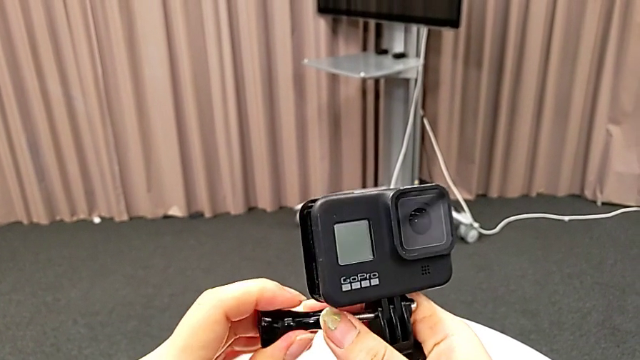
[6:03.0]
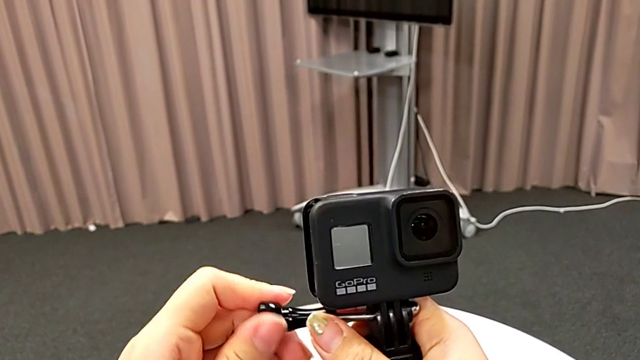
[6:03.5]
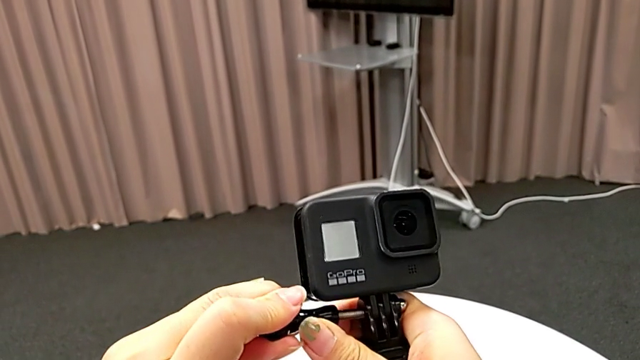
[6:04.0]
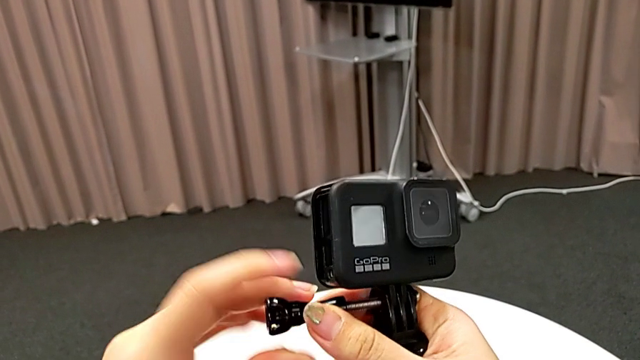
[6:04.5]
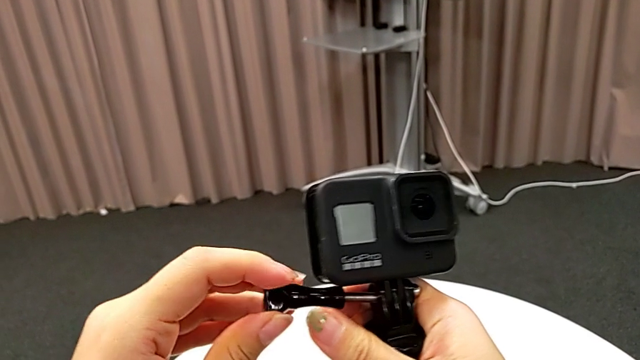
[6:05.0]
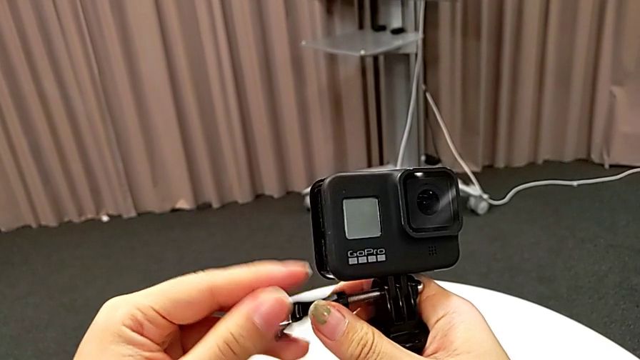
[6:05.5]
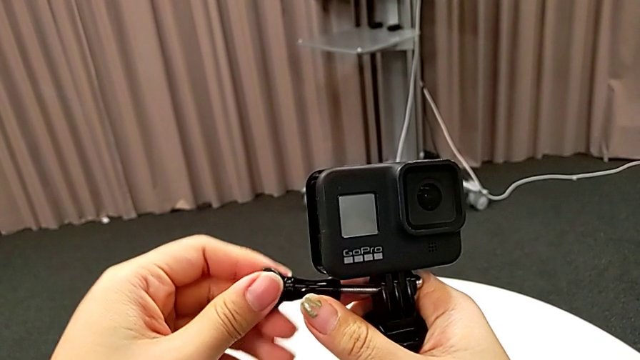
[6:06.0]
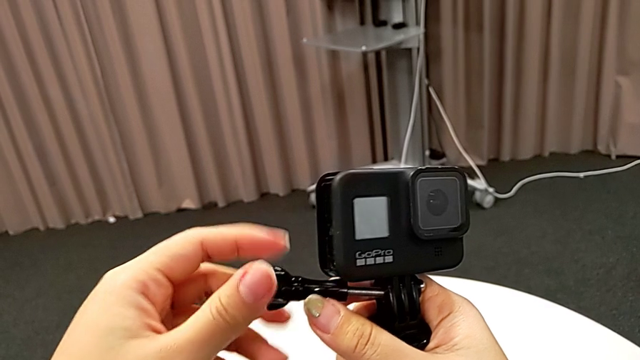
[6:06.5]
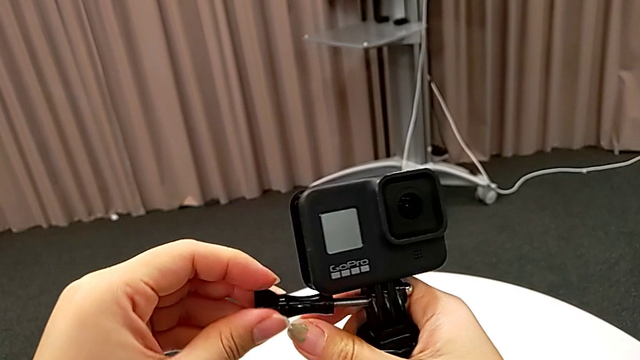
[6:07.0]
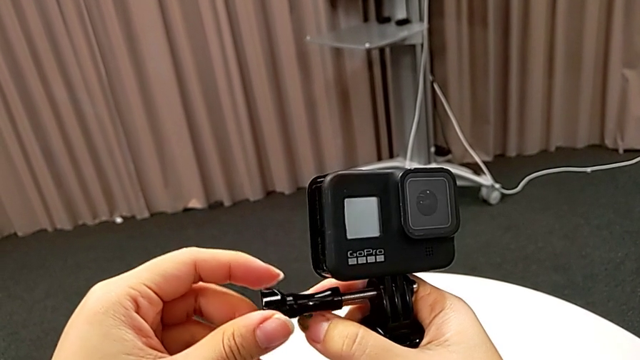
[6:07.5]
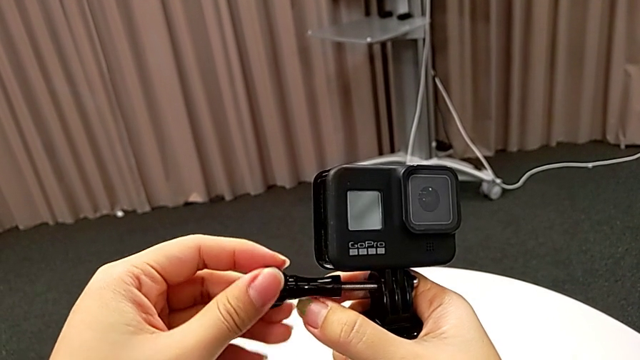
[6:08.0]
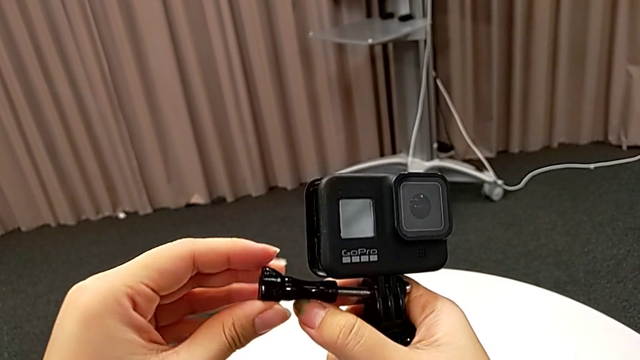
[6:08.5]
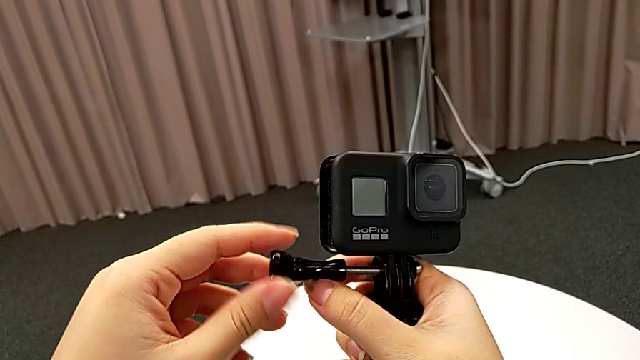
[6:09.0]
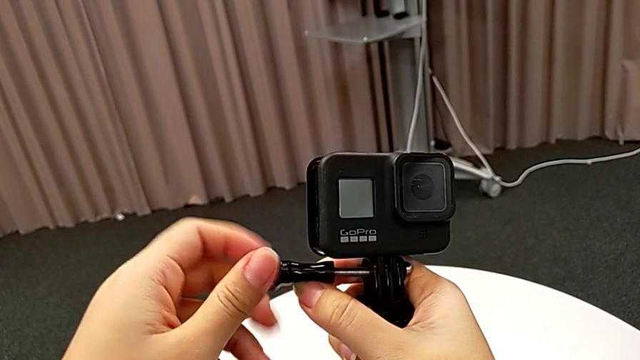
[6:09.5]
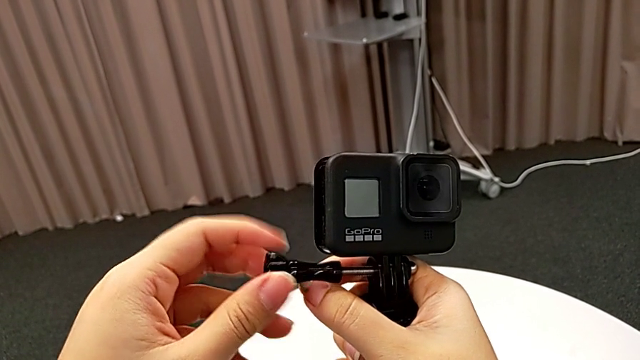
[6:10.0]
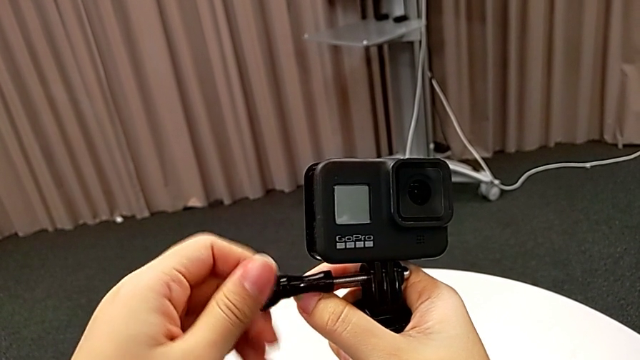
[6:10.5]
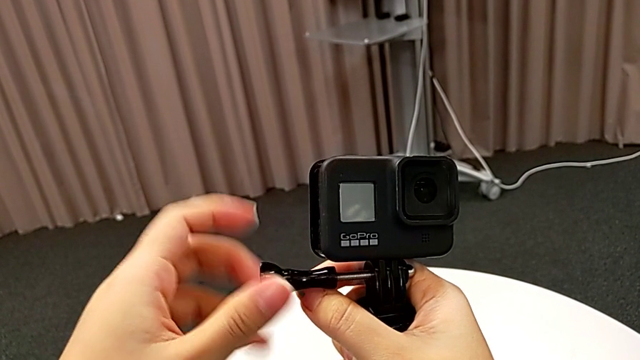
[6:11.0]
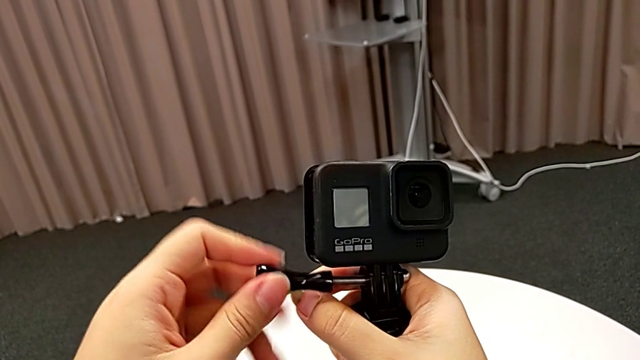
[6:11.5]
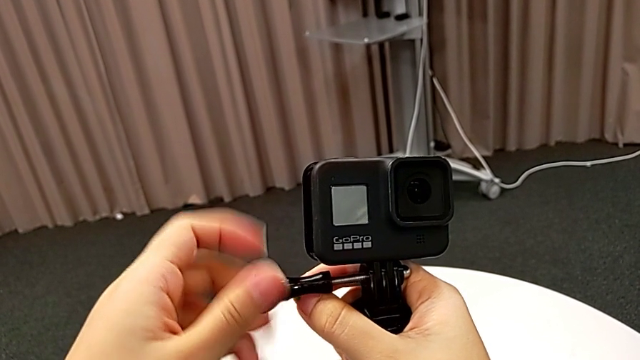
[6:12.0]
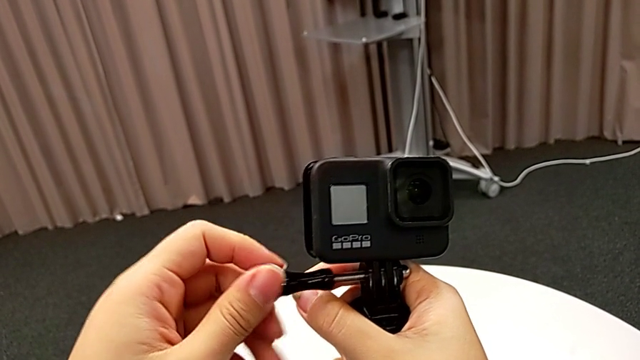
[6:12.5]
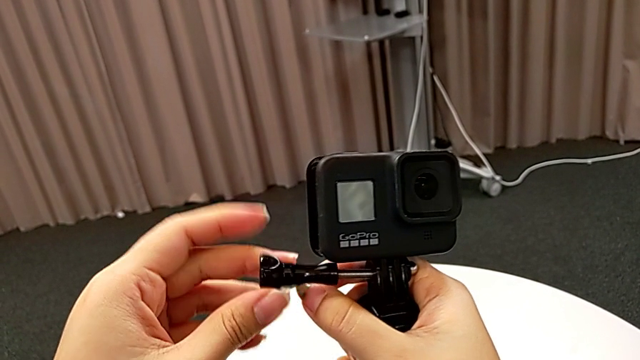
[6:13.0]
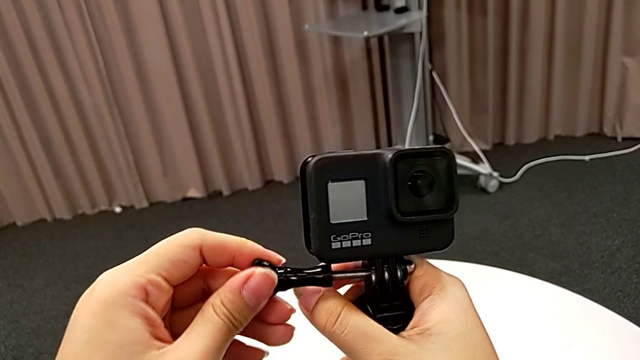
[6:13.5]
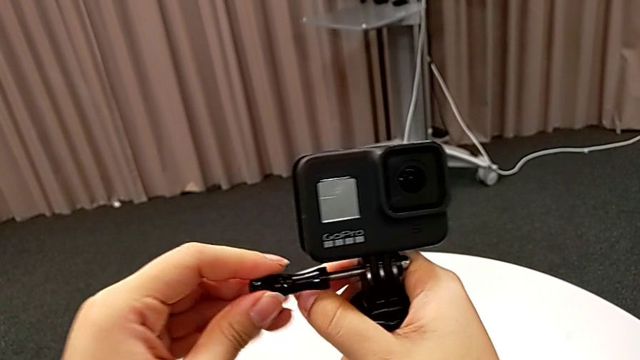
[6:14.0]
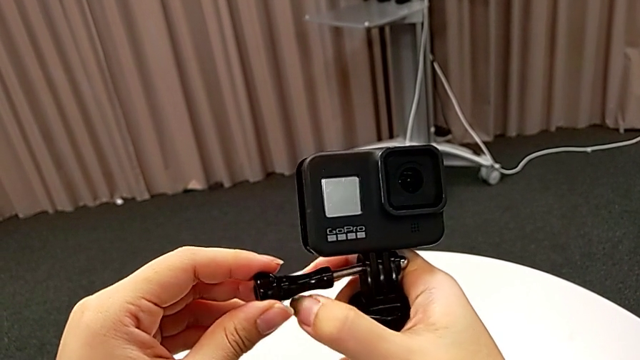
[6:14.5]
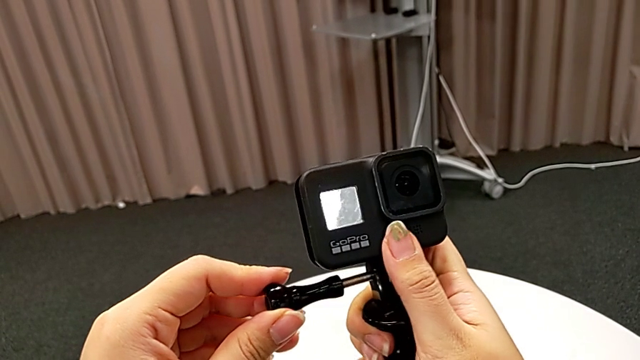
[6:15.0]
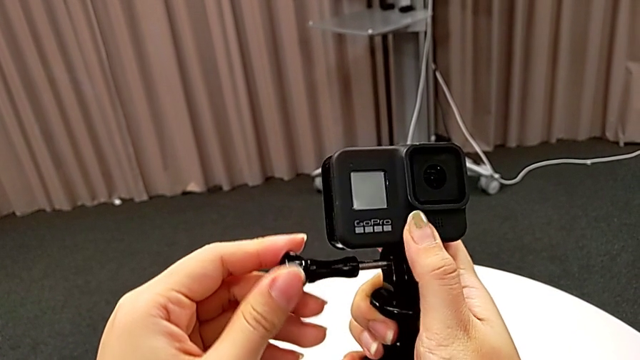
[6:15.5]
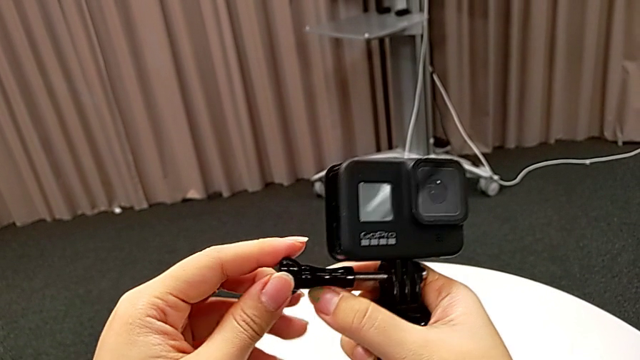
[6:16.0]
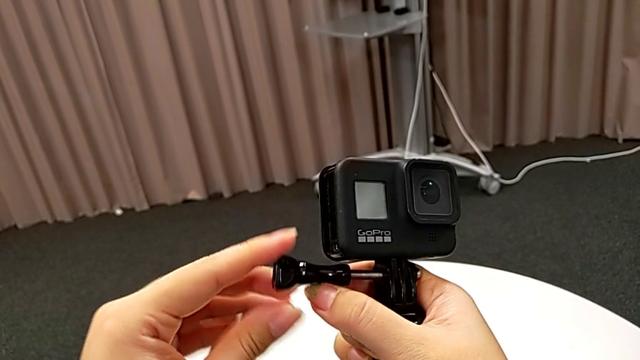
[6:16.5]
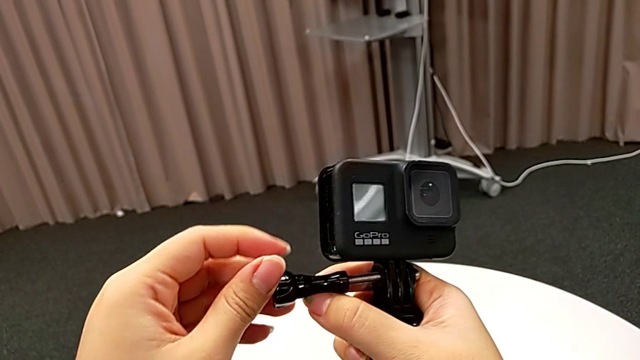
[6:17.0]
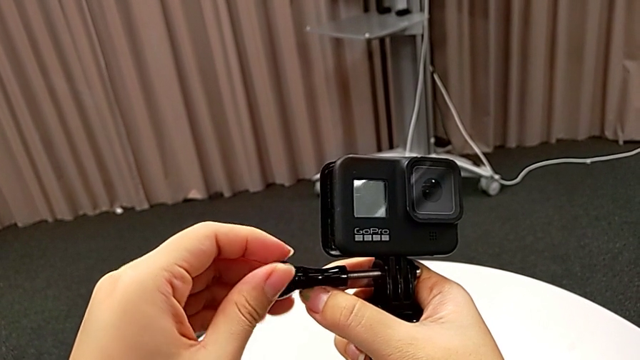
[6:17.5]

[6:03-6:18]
The camera wearer is inserting the GoPro into the tripod. They begin to screw the screw.

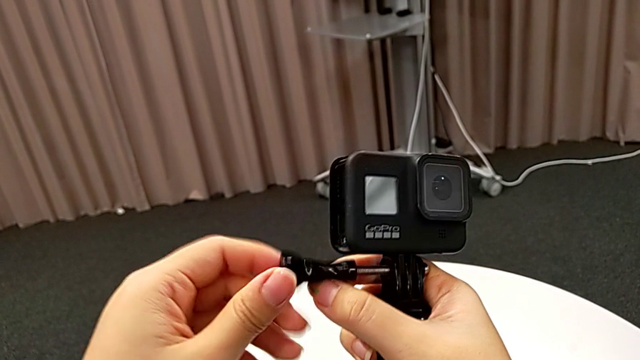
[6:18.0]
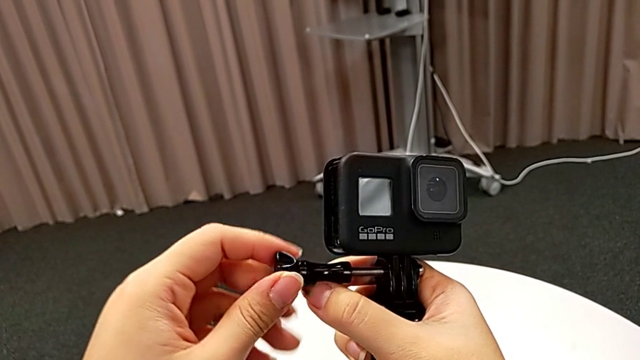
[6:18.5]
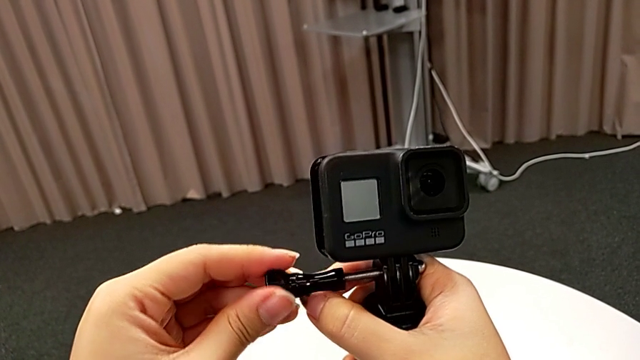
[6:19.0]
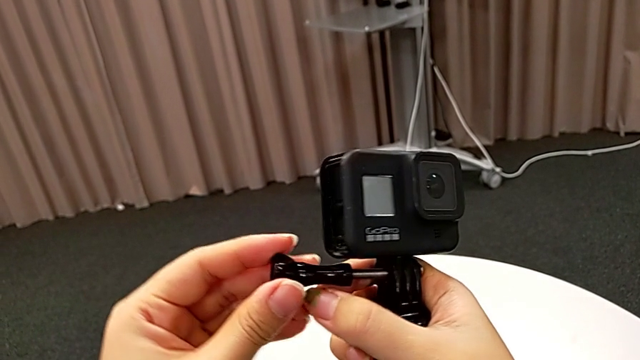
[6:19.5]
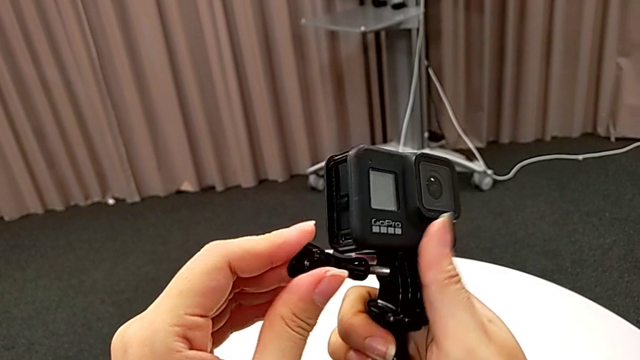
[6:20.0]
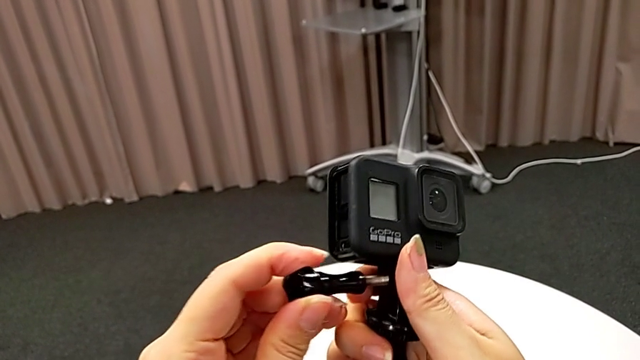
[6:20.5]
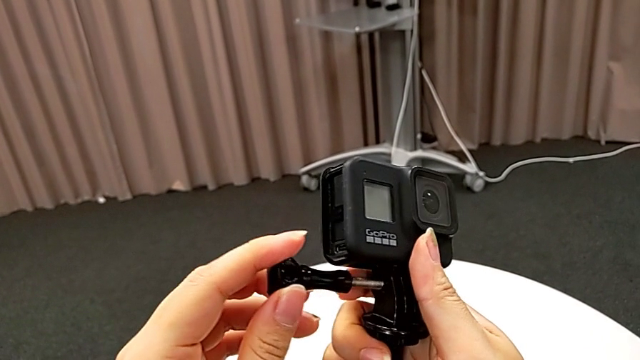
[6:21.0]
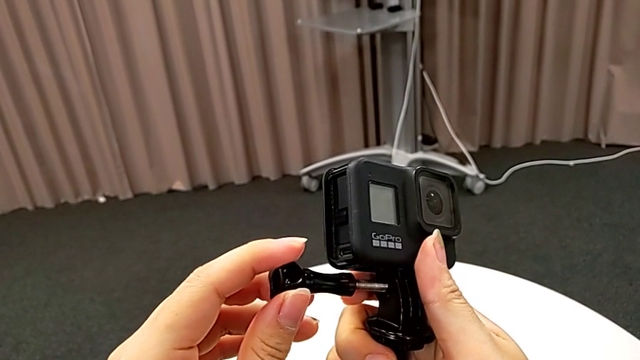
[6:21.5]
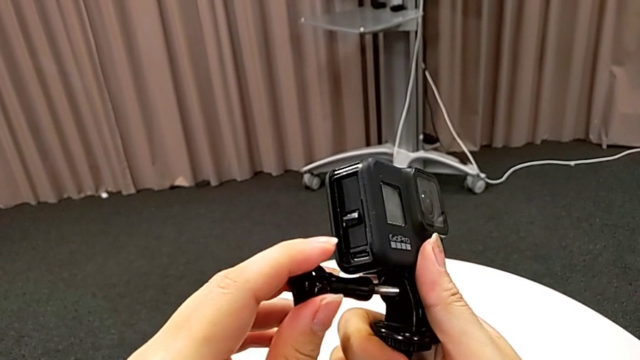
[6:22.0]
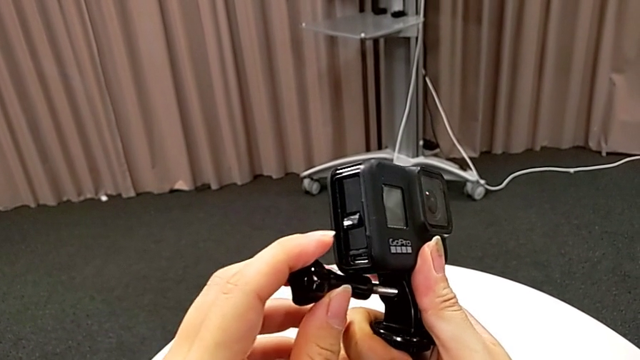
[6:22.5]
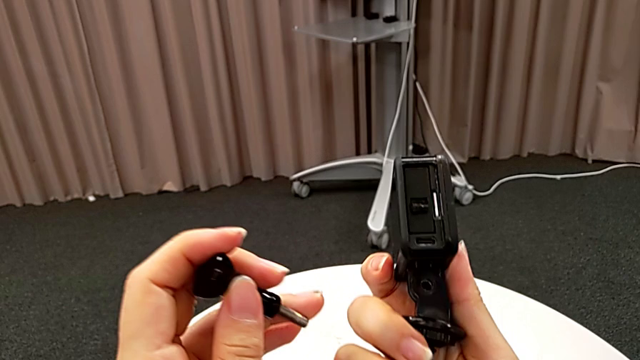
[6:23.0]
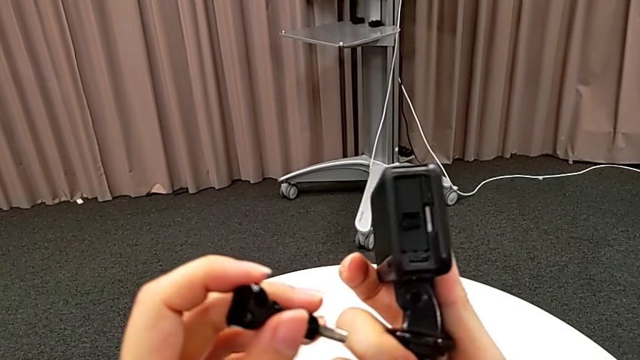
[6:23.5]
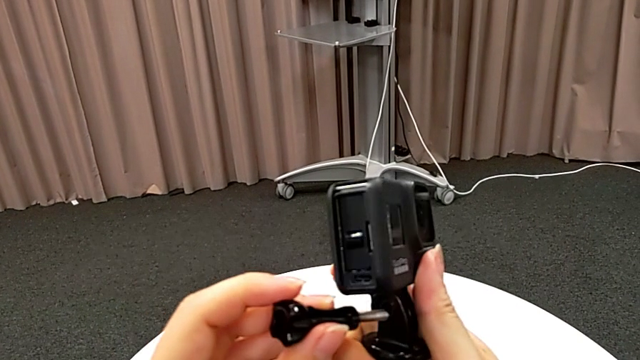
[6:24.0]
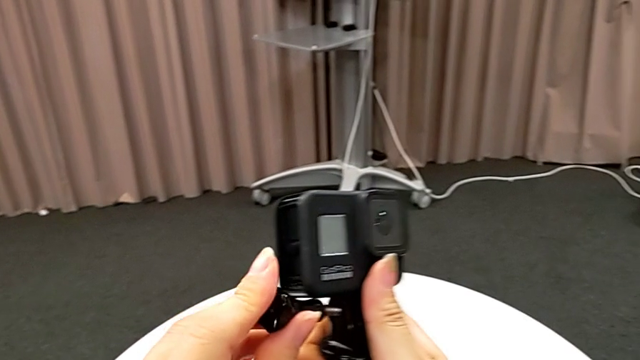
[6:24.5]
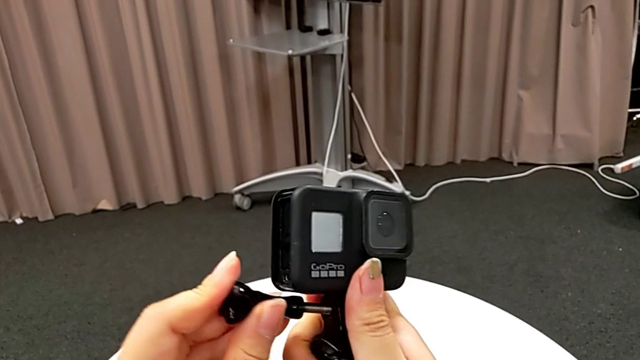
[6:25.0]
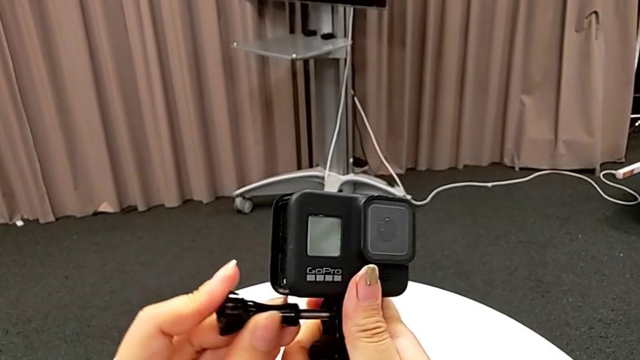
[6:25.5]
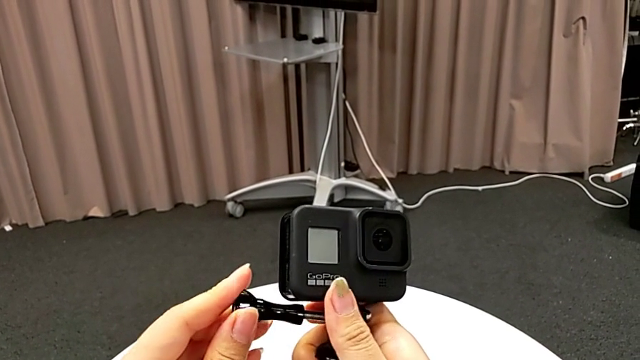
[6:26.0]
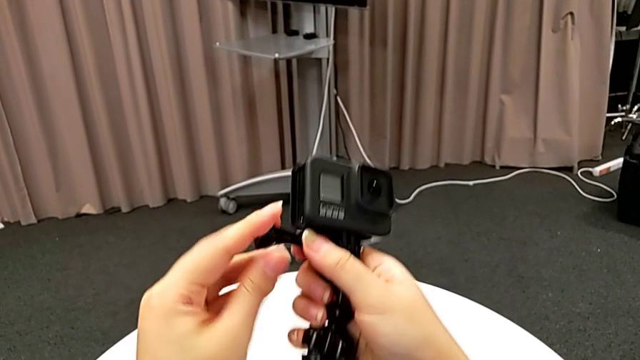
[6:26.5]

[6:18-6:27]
The camera wearer is inserting the GoPro into the tripod. They screw the screw, withdraw it and begin to insert it.
